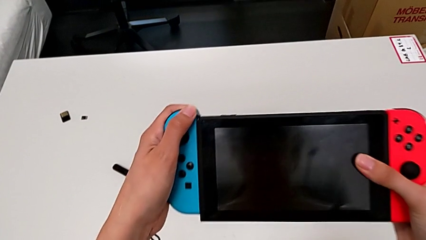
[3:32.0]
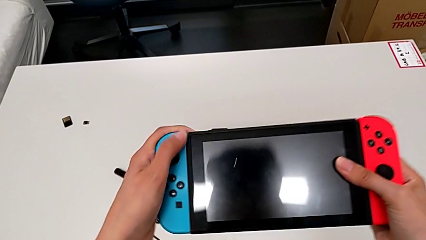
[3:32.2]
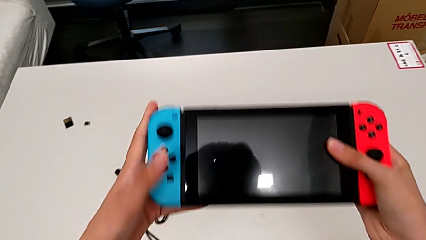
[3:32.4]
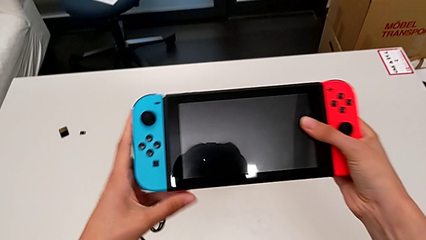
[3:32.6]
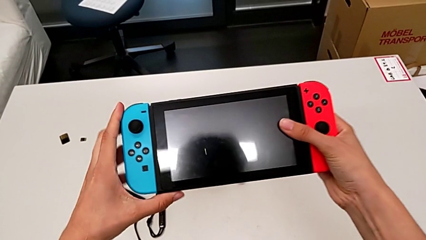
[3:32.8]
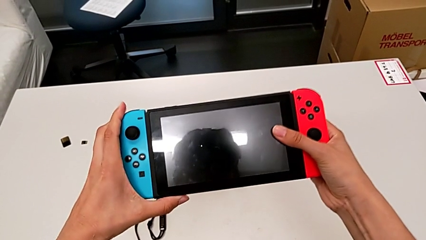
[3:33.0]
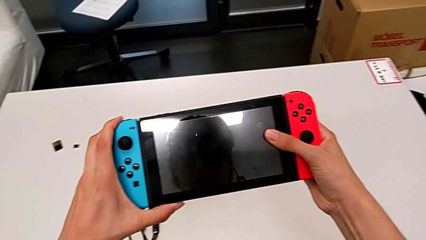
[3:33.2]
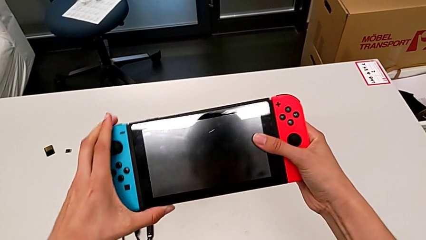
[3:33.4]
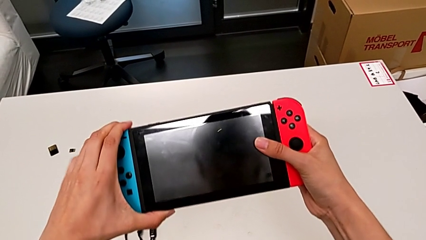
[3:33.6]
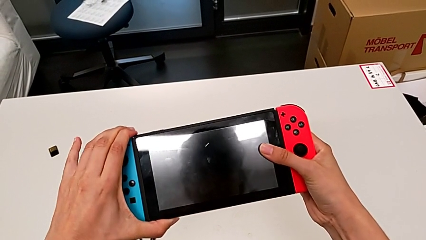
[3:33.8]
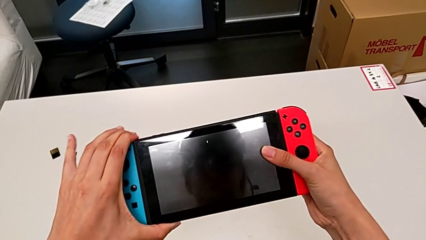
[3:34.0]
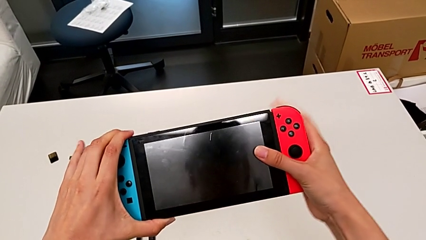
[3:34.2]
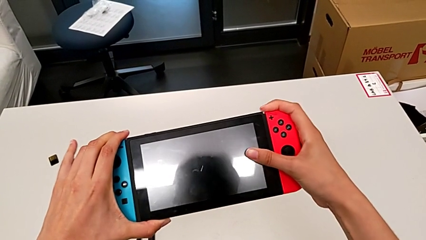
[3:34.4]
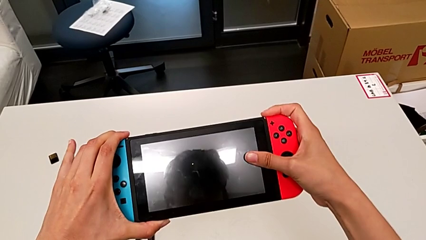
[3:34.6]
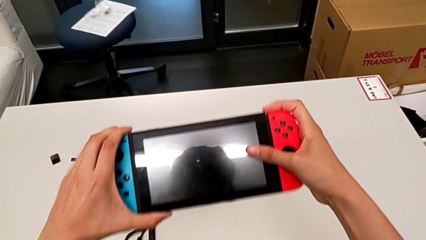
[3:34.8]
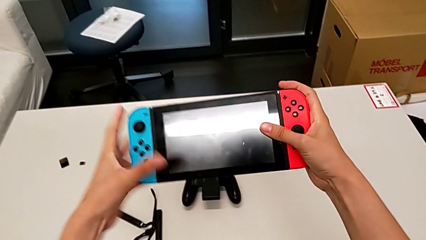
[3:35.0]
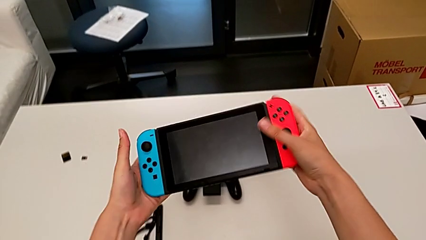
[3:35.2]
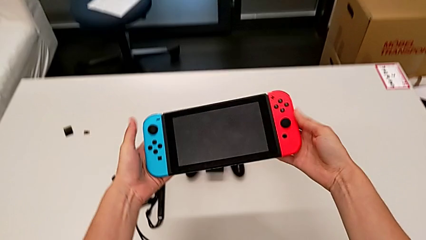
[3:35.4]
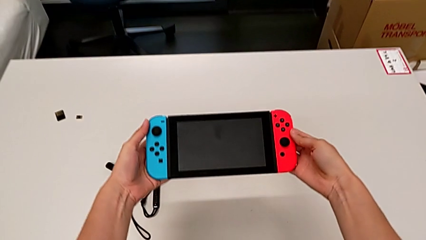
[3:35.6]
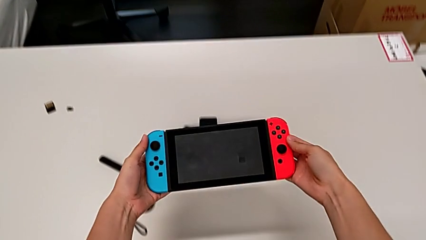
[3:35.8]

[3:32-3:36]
The camera wearer is inserting the Nintendo Switch controllers into the screen. They insert the blue Joy-Con controller.

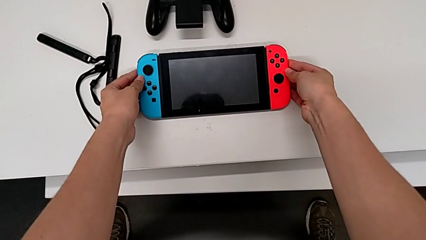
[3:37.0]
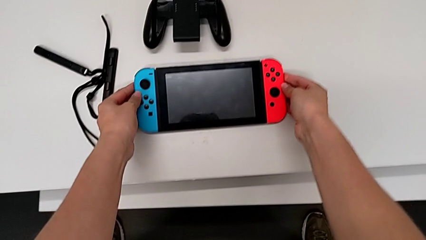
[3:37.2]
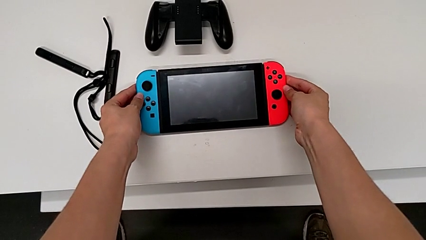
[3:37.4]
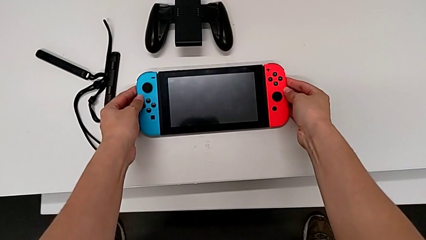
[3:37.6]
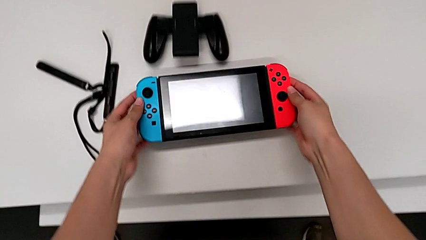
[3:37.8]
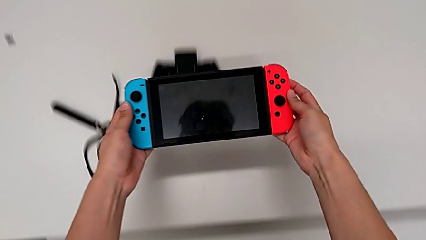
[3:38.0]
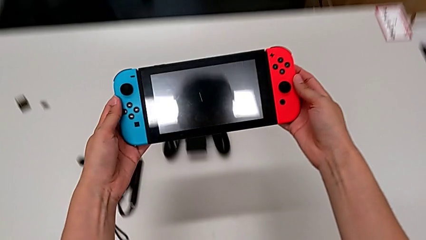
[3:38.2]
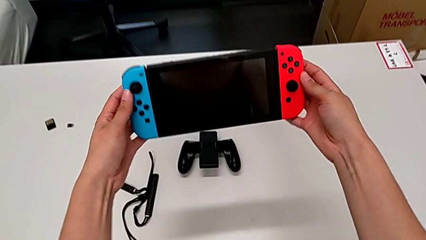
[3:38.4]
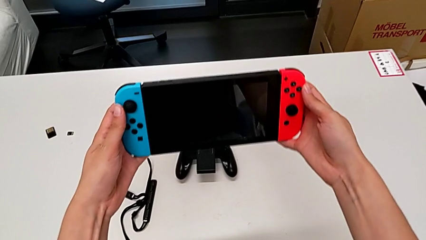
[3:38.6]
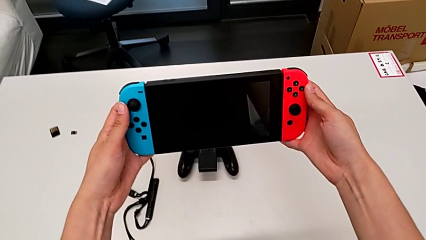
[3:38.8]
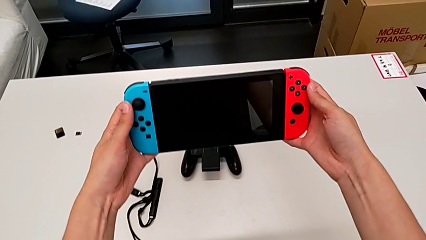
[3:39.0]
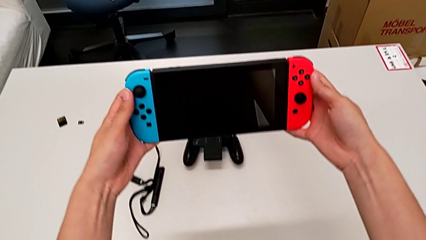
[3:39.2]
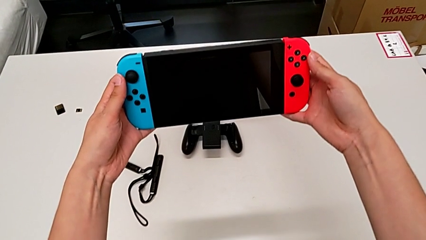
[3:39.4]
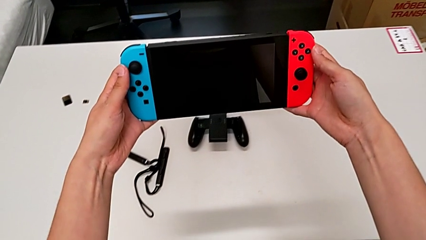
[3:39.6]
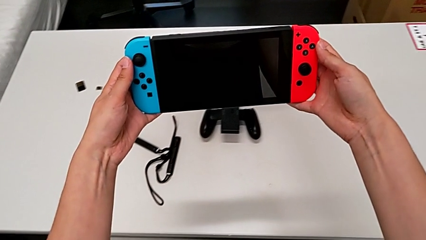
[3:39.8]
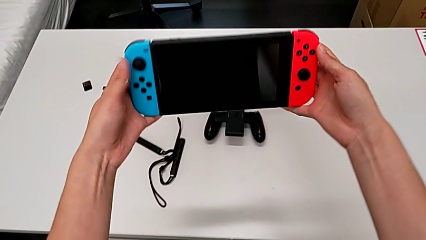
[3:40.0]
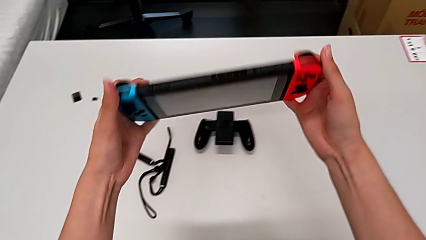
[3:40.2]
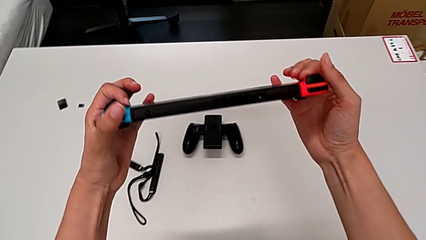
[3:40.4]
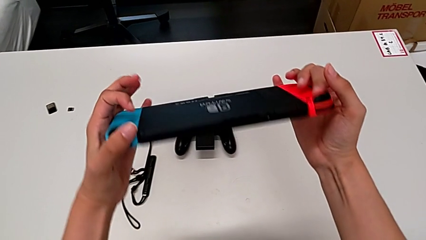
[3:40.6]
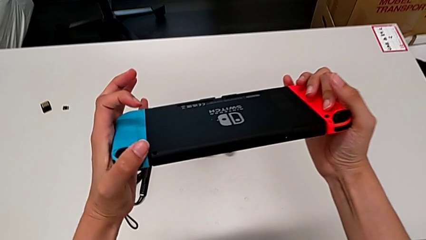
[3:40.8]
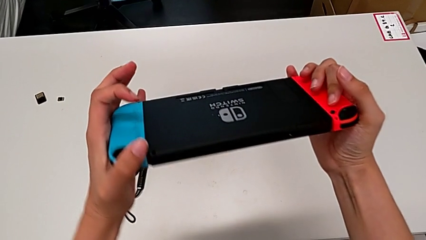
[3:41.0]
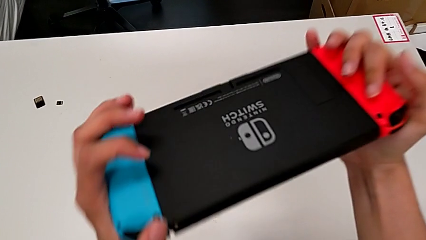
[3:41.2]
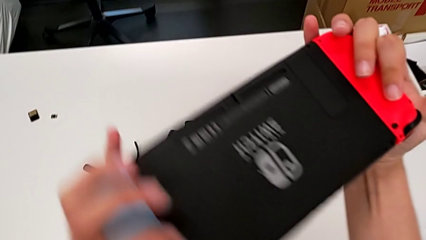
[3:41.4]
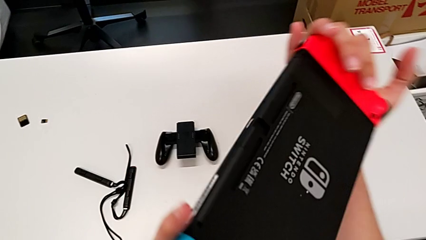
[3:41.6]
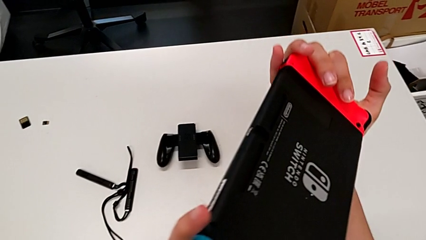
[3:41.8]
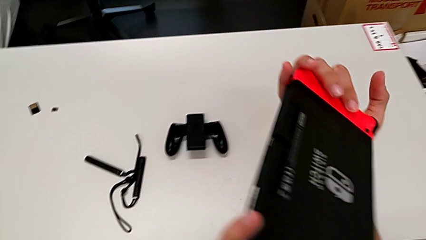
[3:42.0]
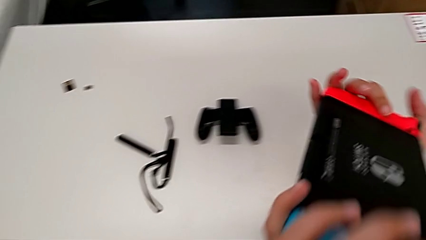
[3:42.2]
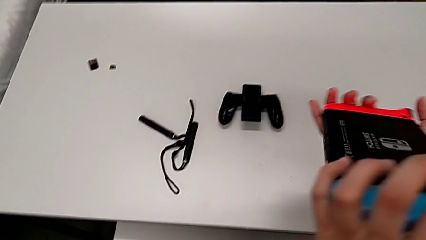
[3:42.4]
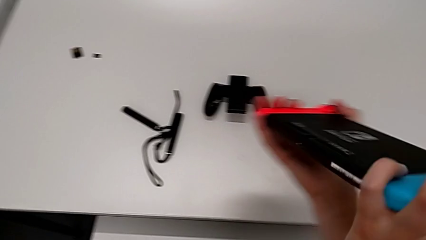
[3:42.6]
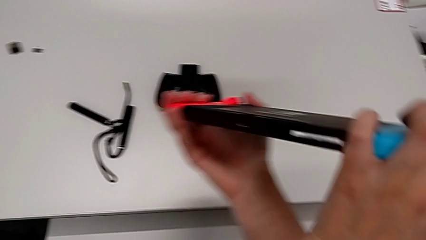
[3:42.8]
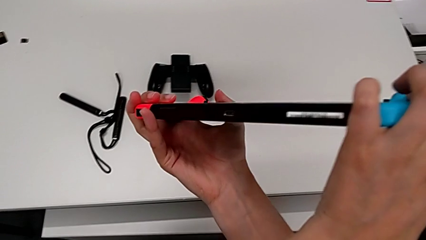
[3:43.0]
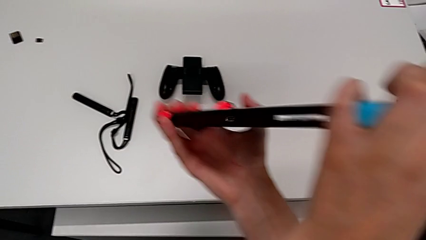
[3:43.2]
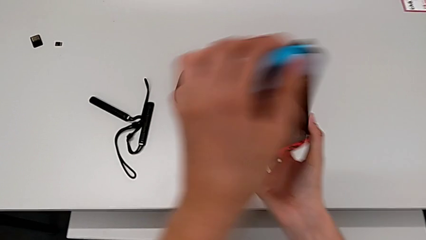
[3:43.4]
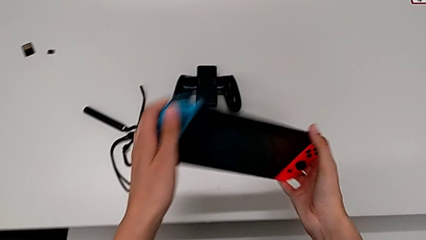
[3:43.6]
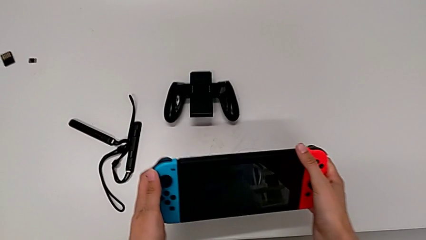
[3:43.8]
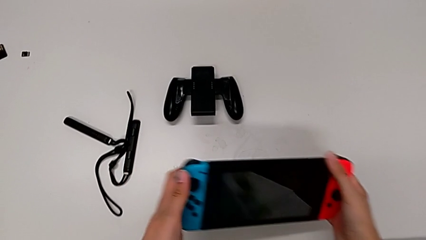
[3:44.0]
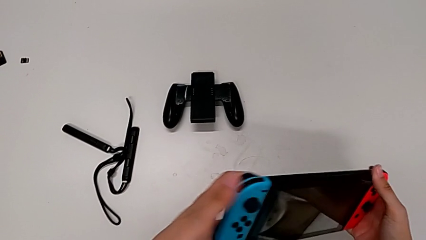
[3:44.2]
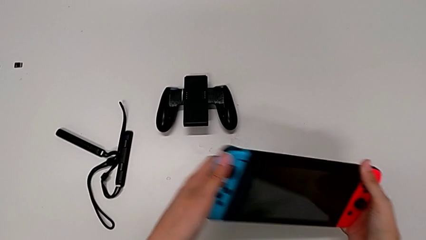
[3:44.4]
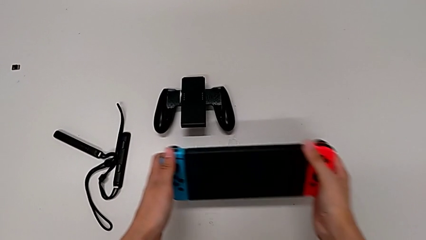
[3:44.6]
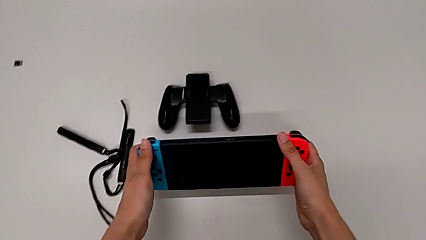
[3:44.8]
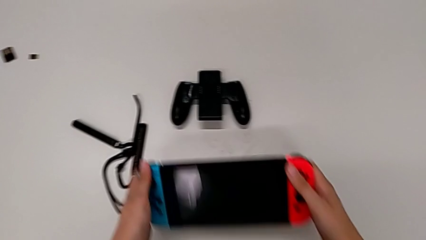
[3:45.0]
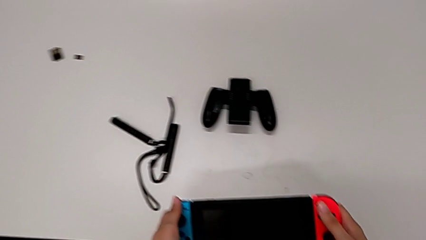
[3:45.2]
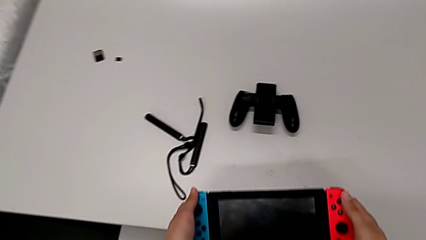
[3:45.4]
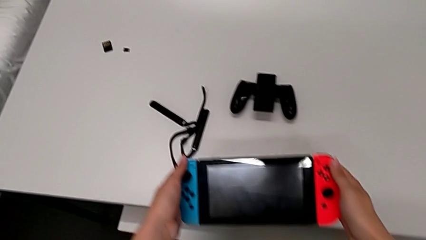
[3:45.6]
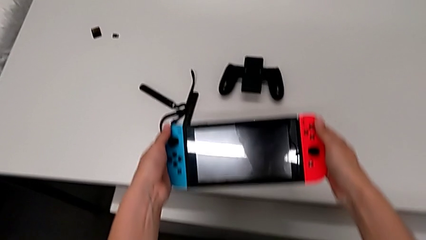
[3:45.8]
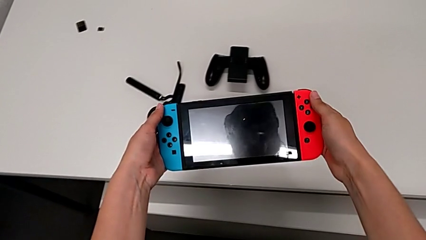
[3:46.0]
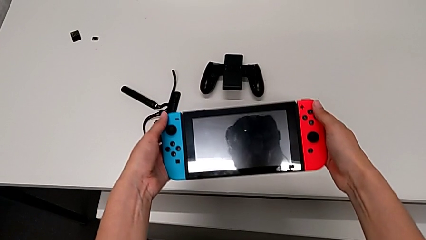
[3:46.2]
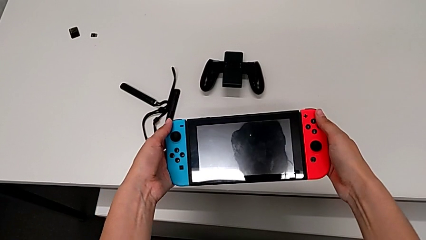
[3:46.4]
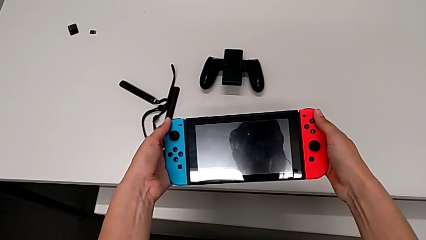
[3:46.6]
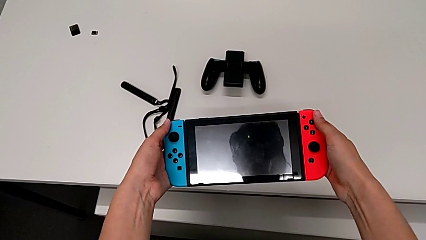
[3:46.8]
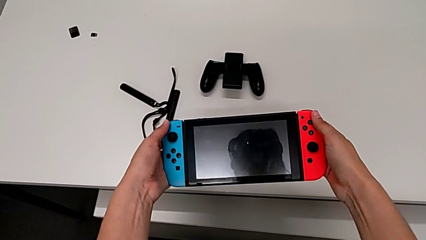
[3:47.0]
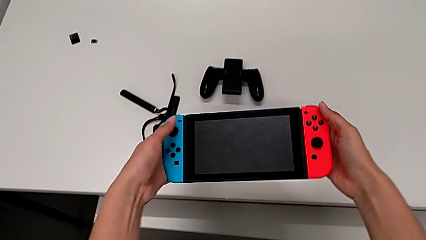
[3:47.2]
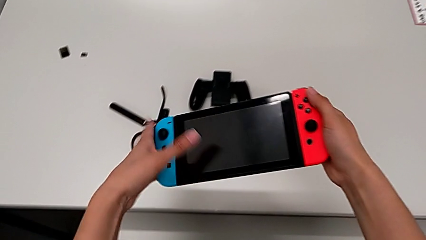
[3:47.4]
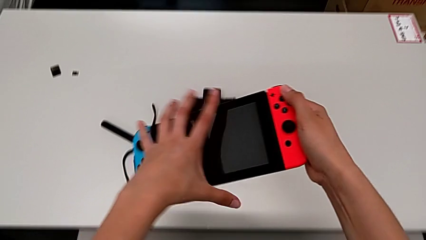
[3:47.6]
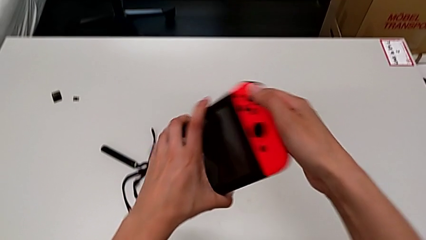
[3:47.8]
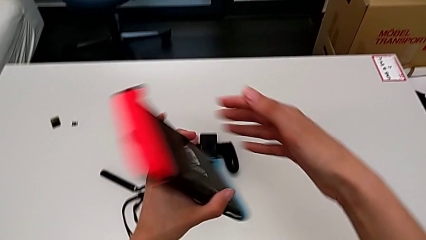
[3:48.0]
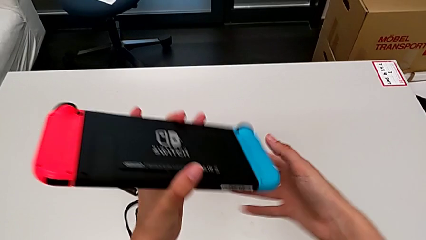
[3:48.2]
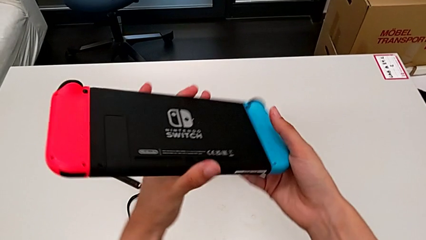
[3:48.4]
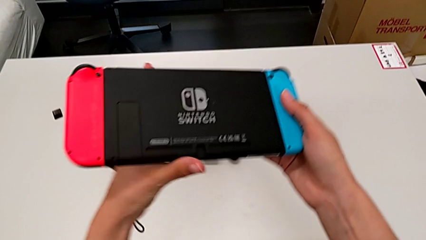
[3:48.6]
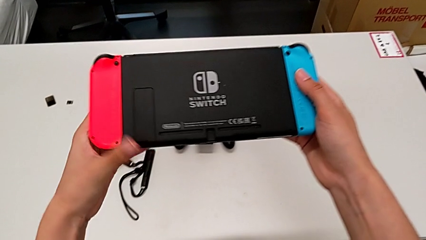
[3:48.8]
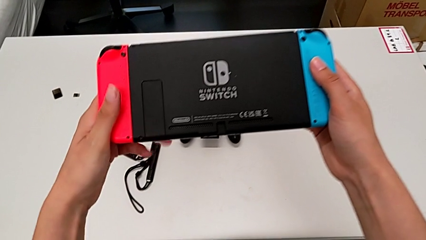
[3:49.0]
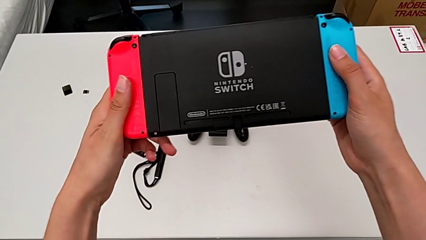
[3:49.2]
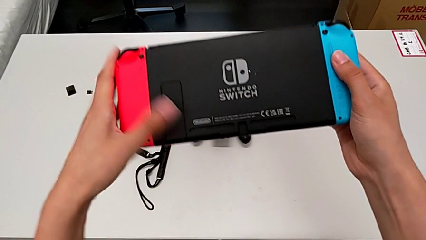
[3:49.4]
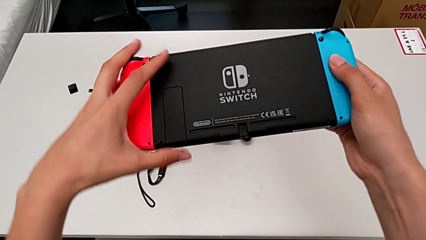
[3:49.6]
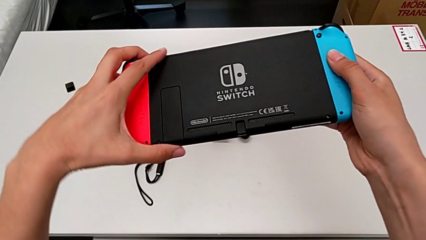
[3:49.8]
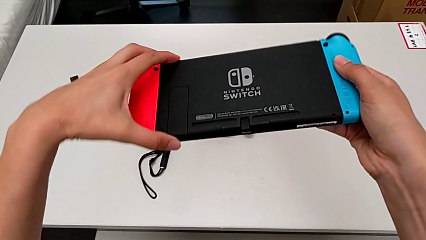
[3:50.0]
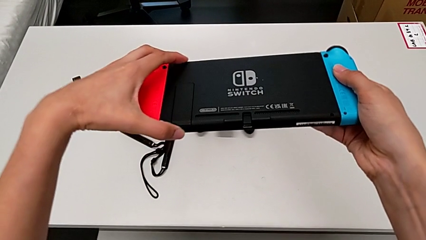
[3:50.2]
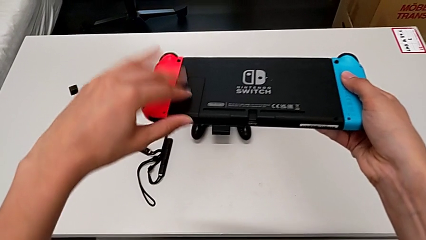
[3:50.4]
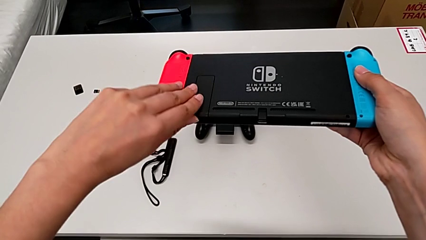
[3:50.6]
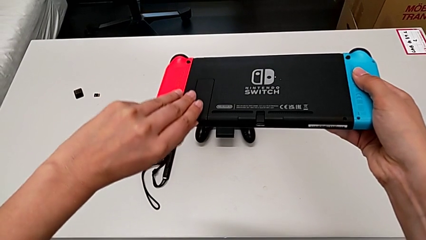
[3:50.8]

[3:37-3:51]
The camera wearer is standing up the Nintendo Switch. They lift the Nintendo Switch, hold it, rotate it, hold it, inspect it, flip it and grab the kickstand.
